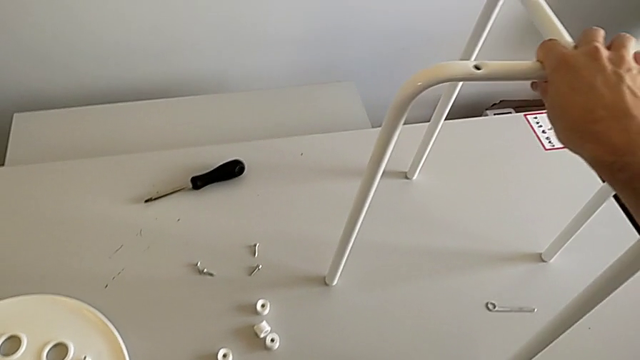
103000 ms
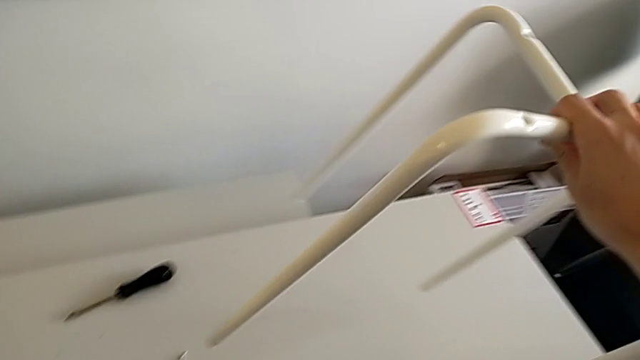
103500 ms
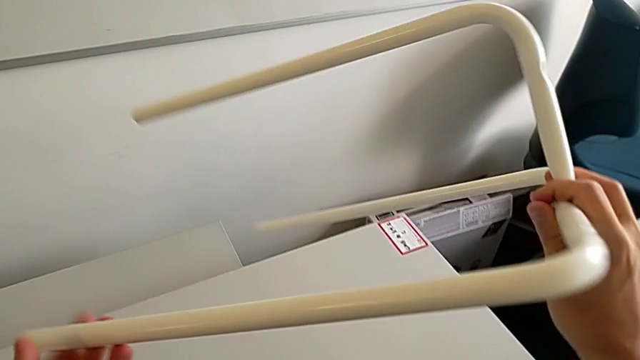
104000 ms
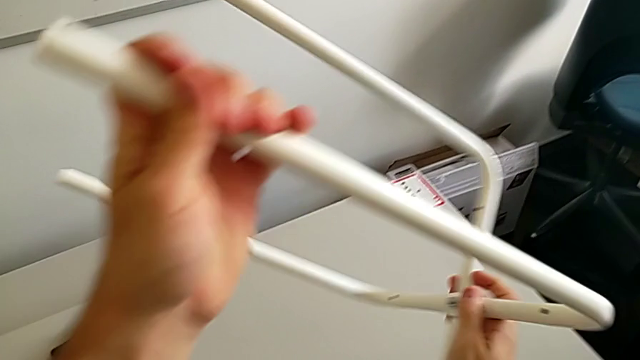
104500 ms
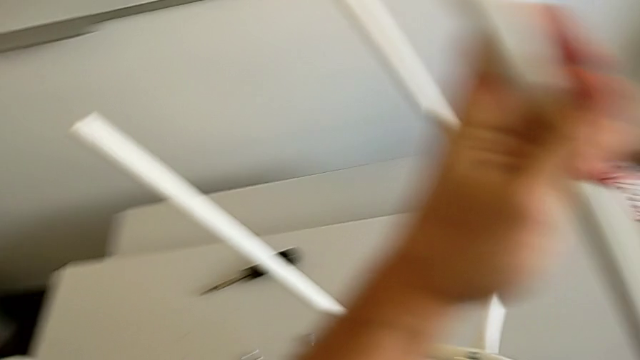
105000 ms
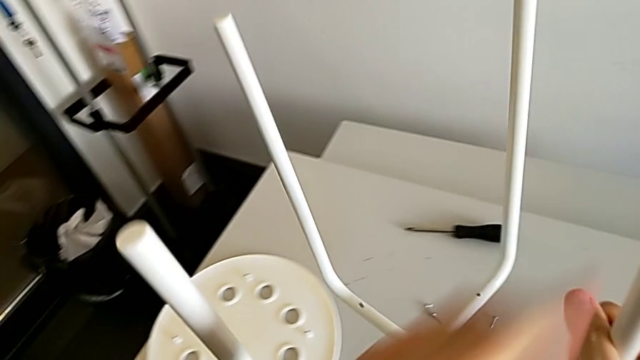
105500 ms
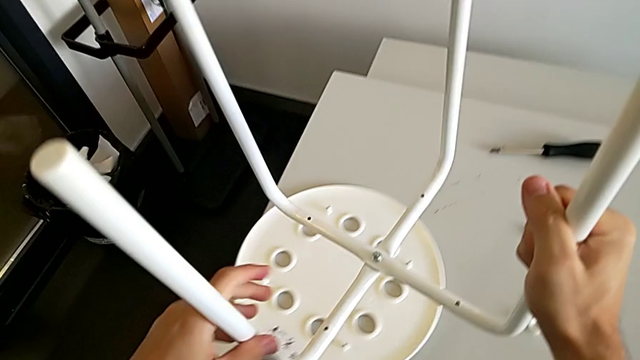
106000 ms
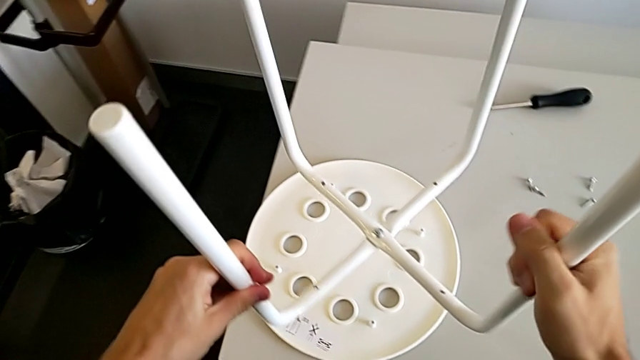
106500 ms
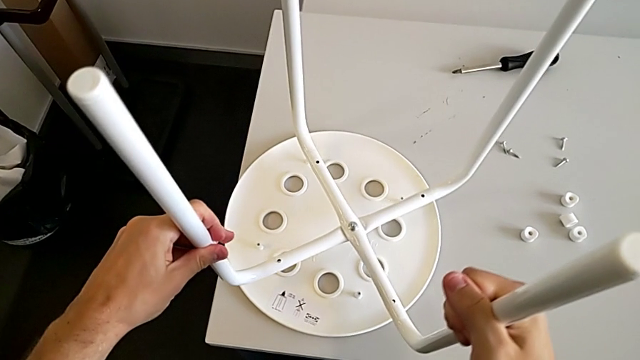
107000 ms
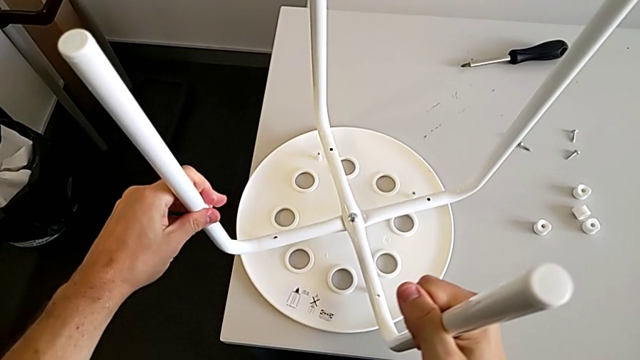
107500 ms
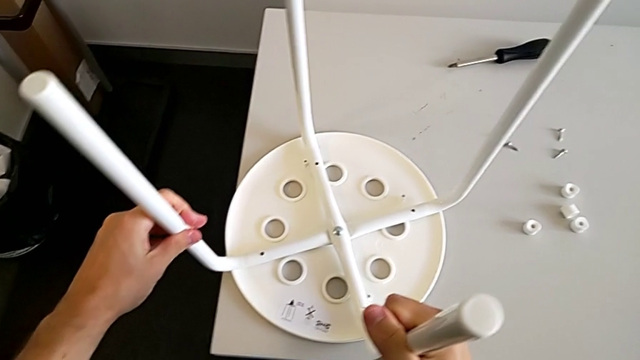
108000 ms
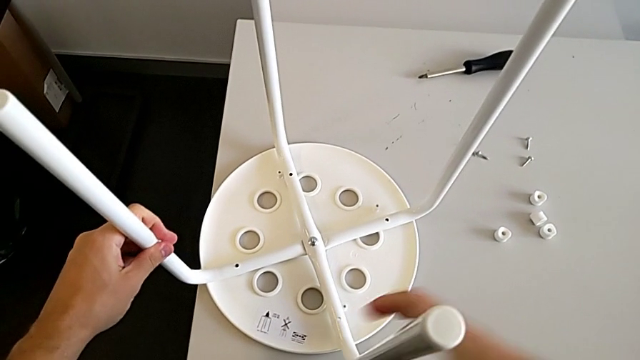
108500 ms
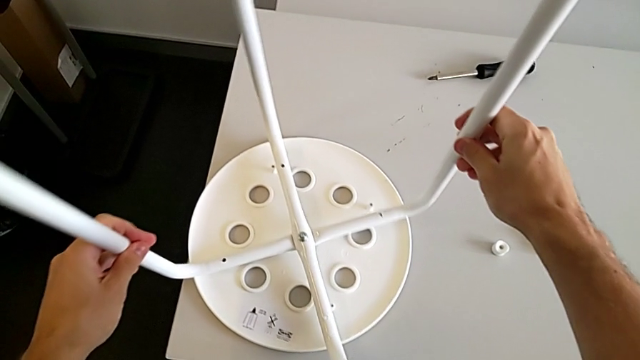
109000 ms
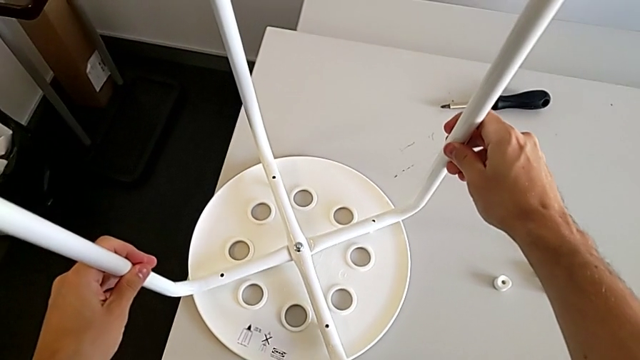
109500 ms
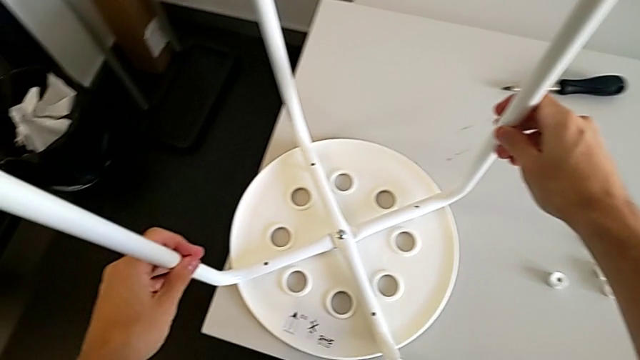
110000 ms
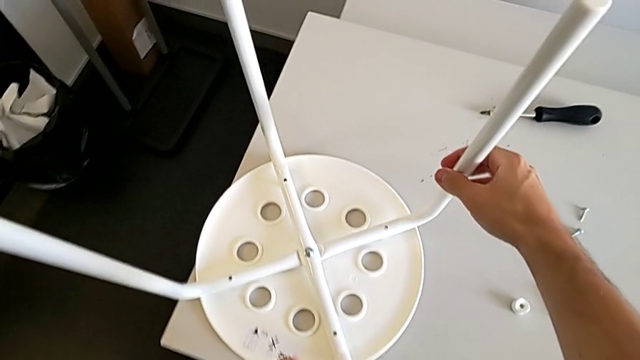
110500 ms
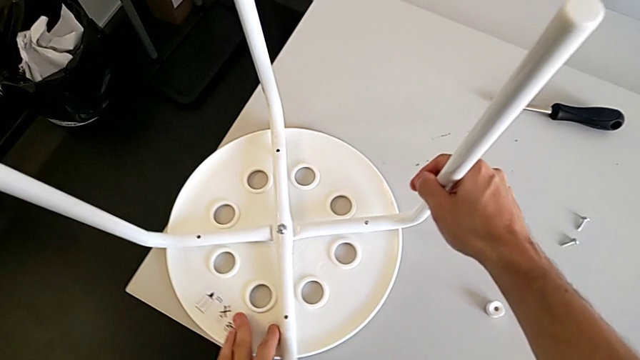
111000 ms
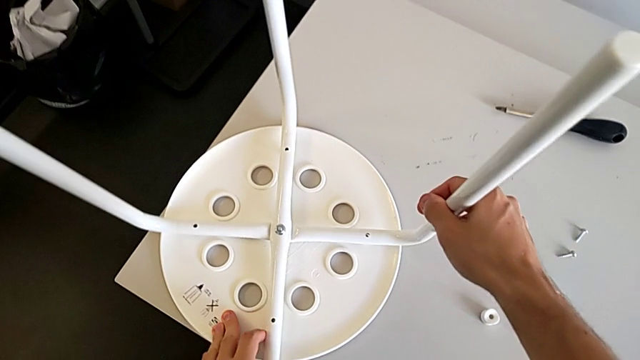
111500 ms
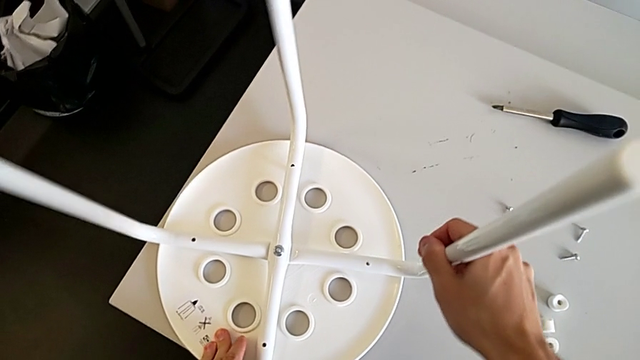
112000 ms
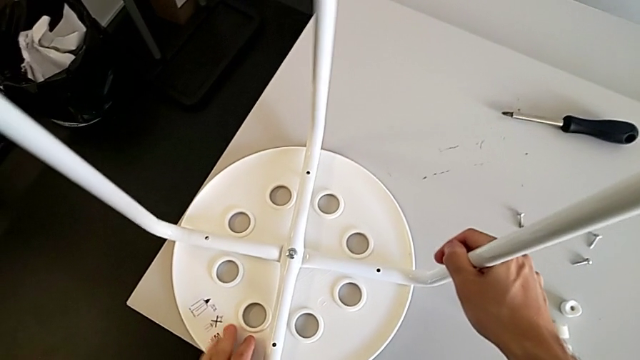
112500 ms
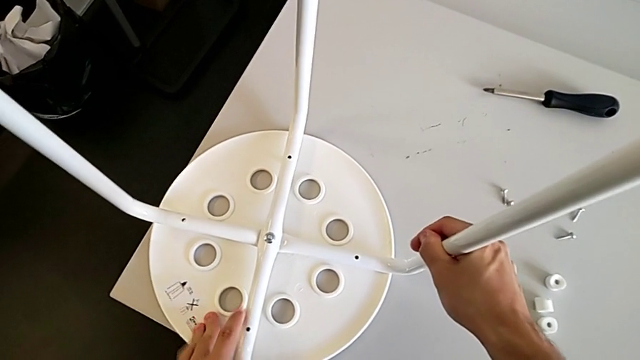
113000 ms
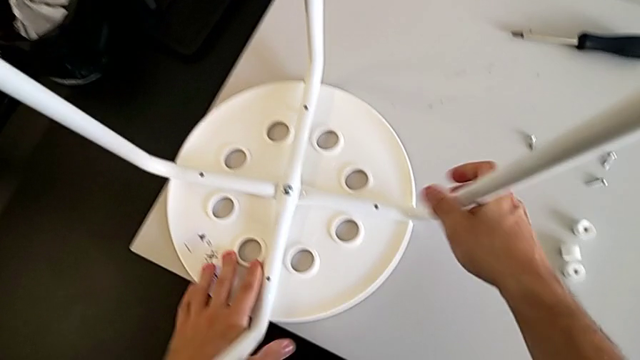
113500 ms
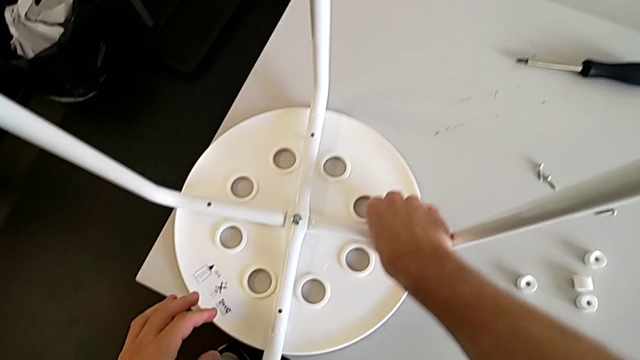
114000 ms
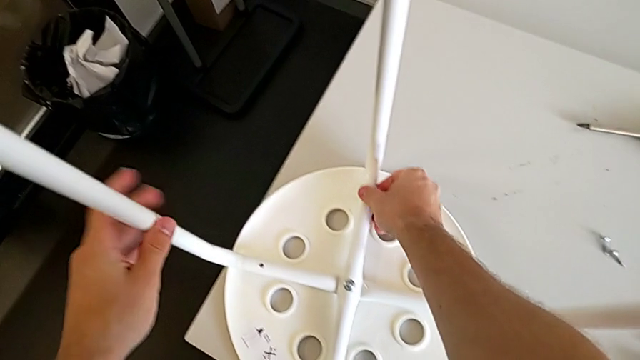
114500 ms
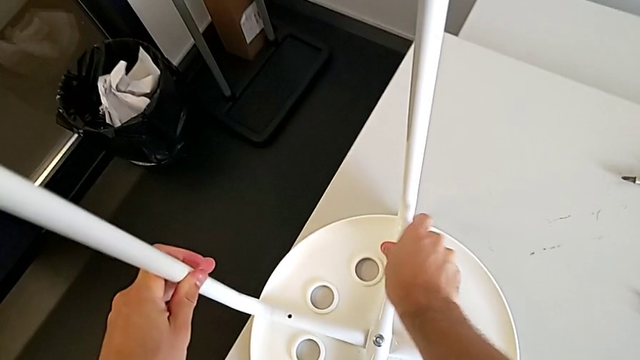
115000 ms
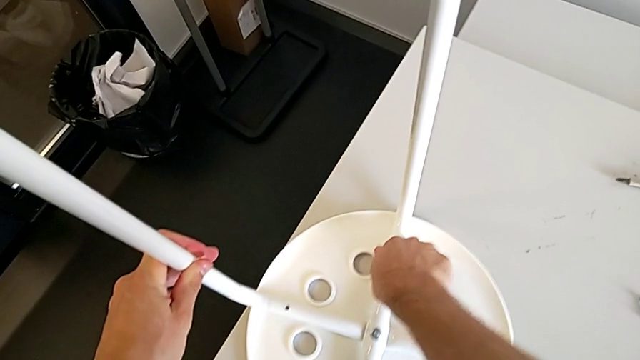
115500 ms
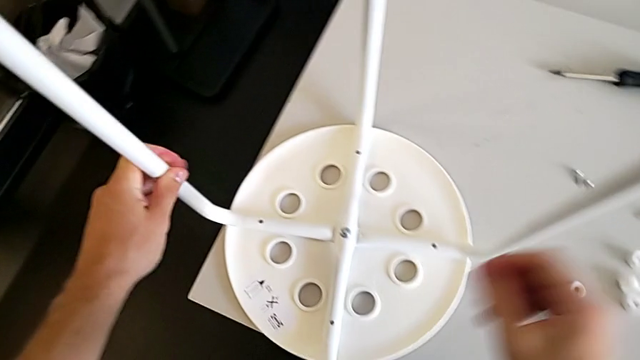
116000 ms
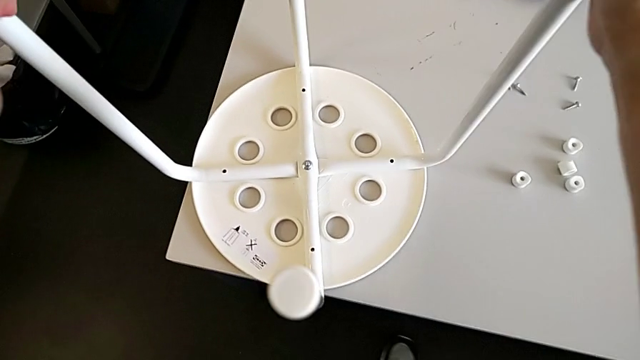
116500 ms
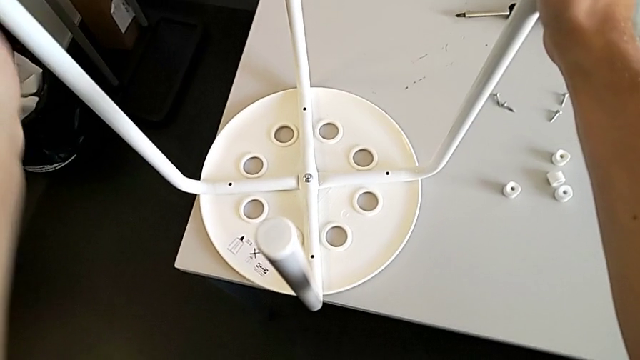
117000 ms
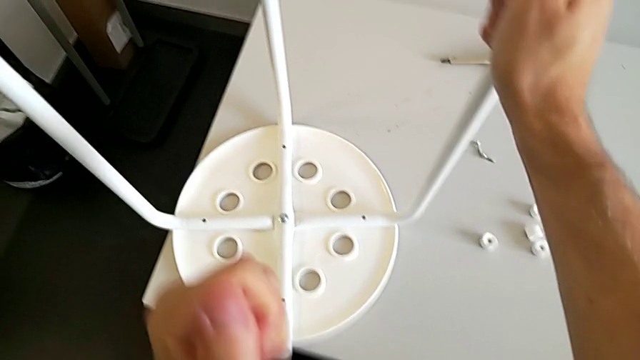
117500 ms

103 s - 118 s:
The camera wearer is assembling the seat board with the leg frame. They rotate the leg and begin to align it.

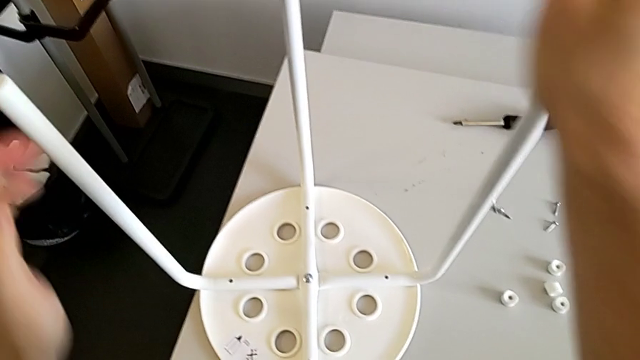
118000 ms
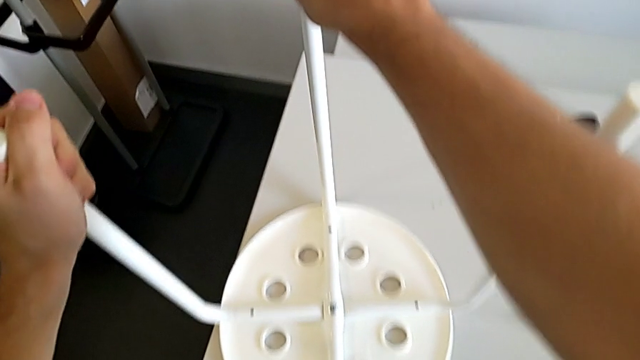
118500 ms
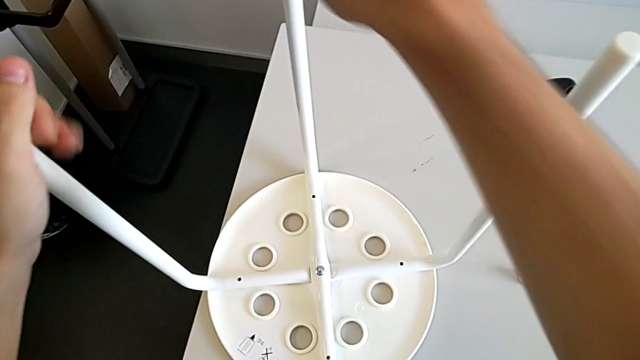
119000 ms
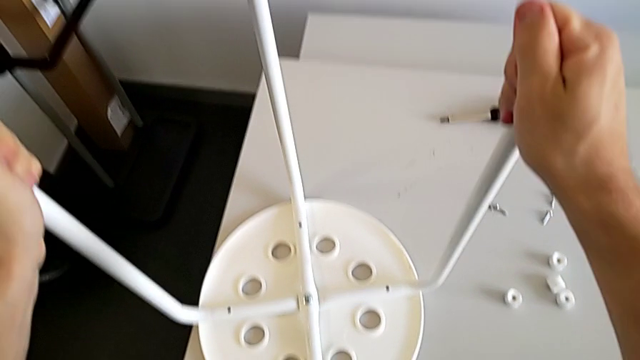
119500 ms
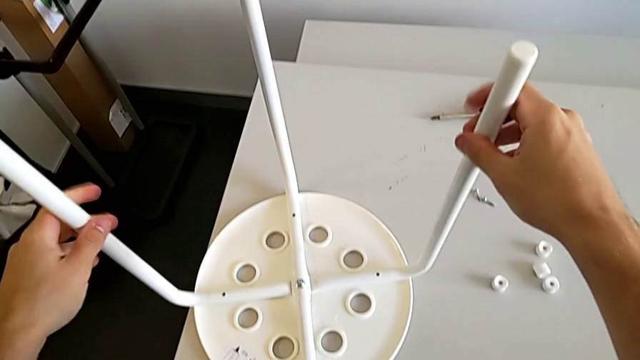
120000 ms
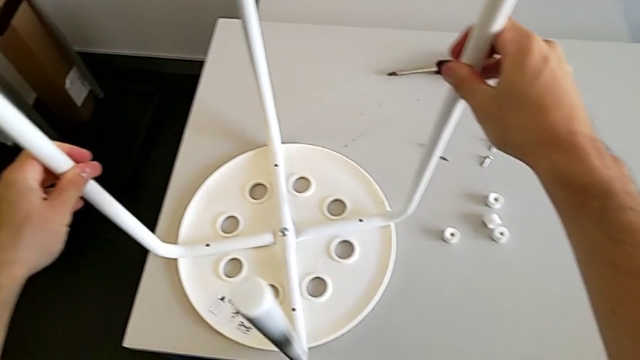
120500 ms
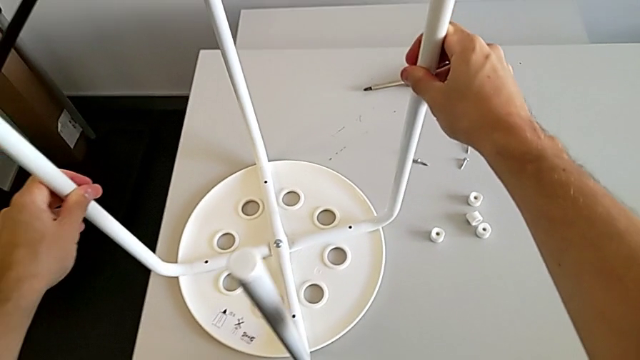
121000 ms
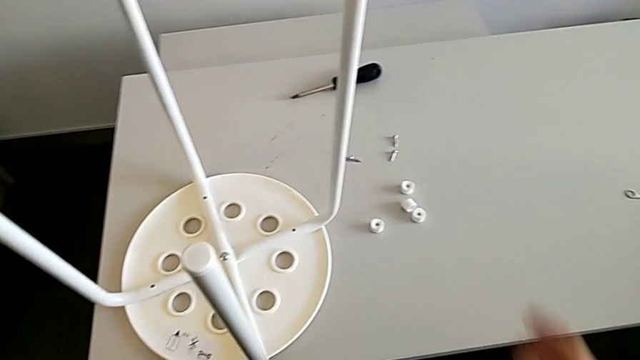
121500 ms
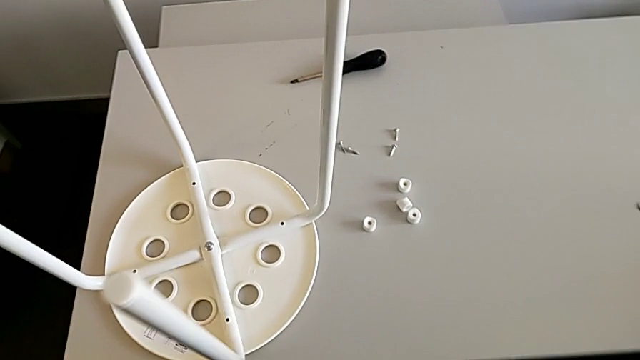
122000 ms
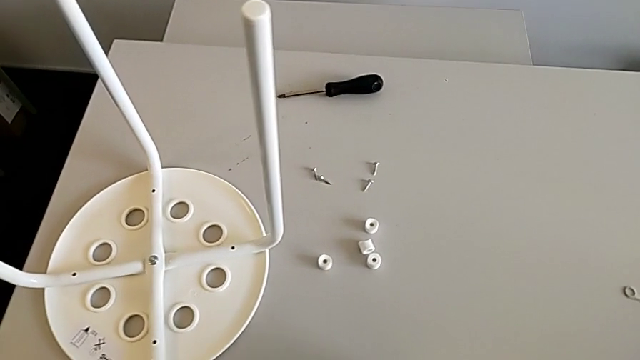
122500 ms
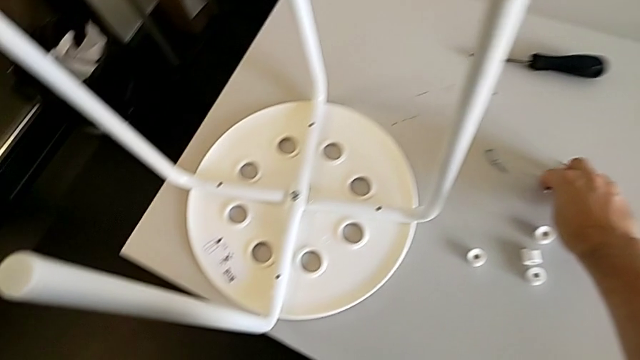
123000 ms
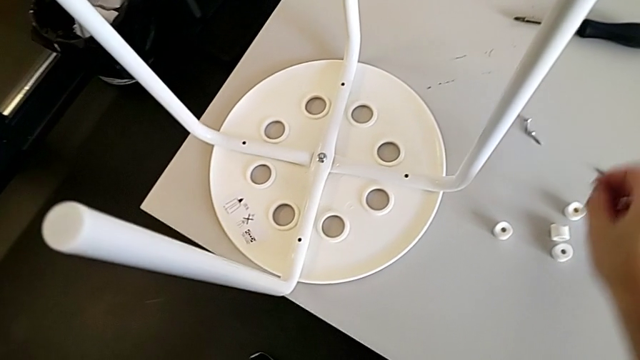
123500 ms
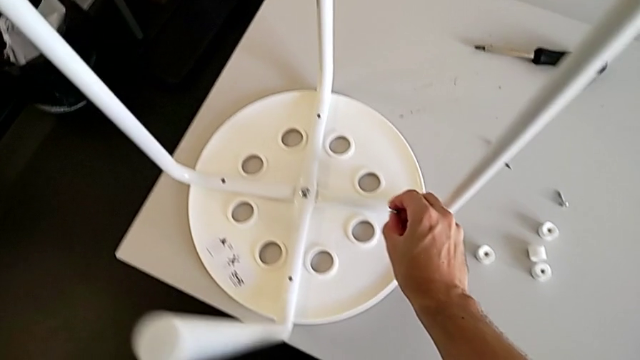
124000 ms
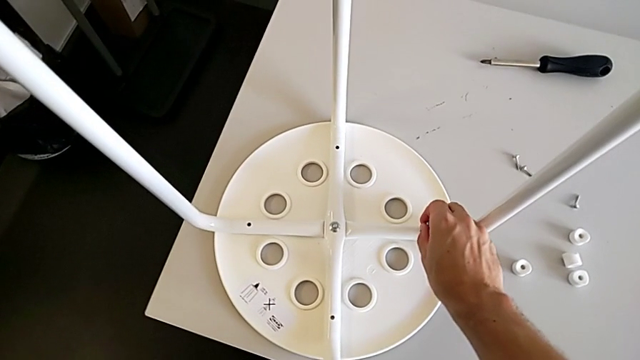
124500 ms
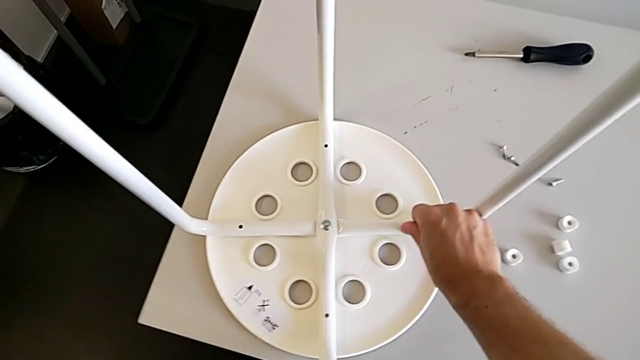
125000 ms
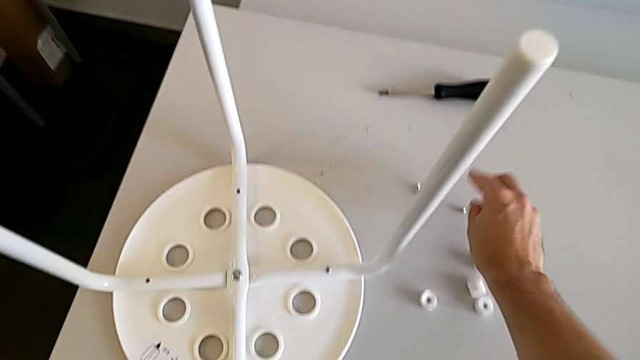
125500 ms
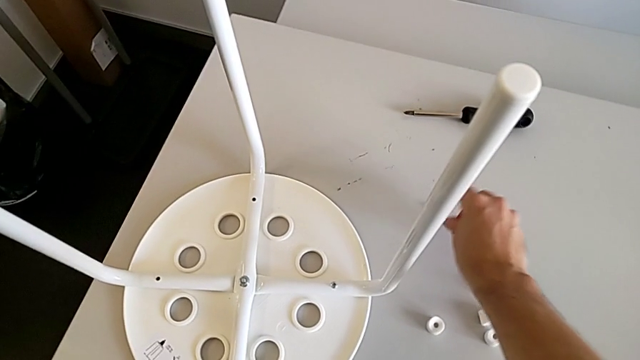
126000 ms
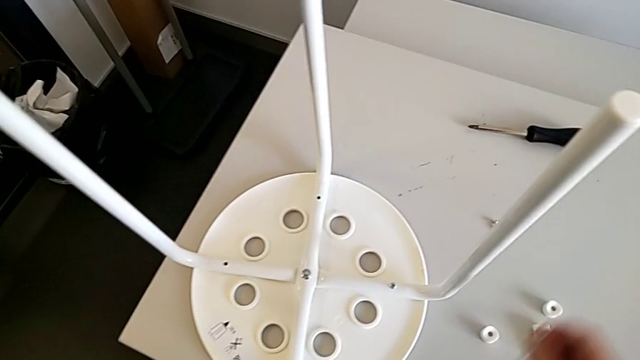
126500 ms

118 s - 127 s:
The camera wearer is assembling the seat board with the leg frame. They align the leg, slide the stool, approach the screw, grab it, wrongly insert it and grab it with the right hand.
